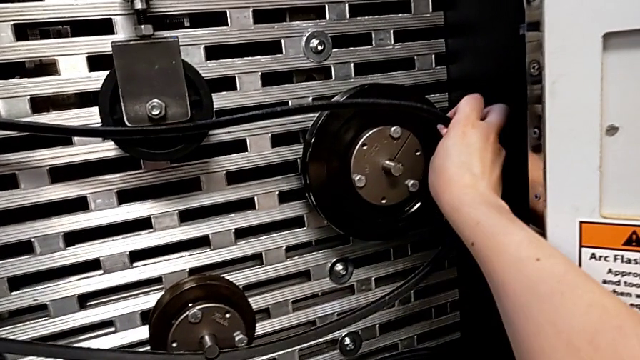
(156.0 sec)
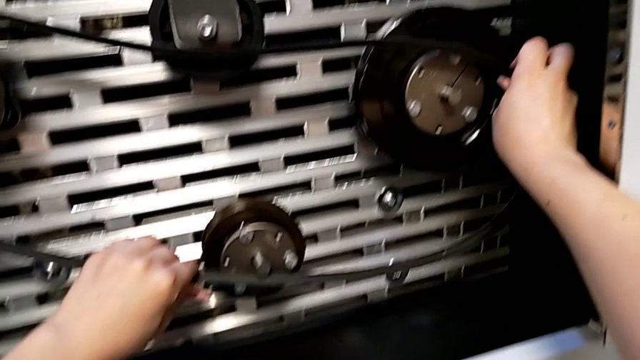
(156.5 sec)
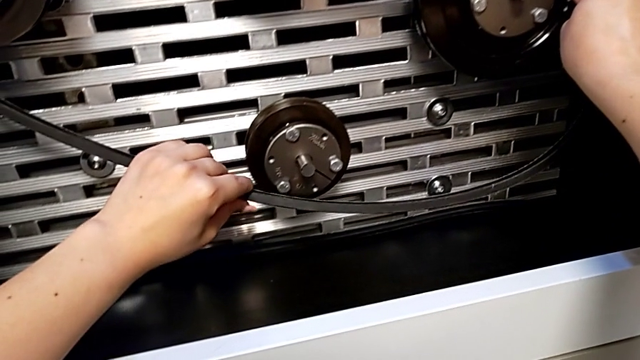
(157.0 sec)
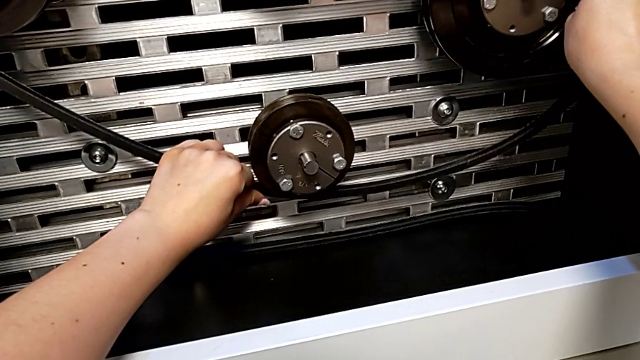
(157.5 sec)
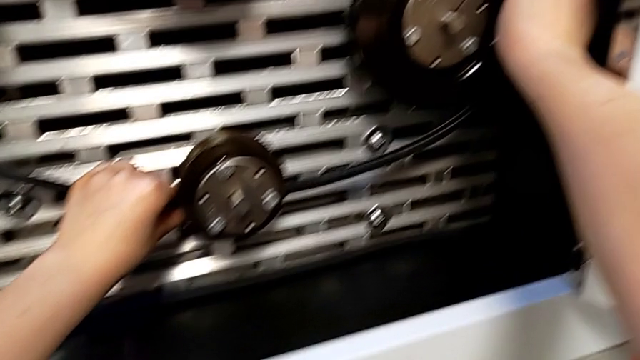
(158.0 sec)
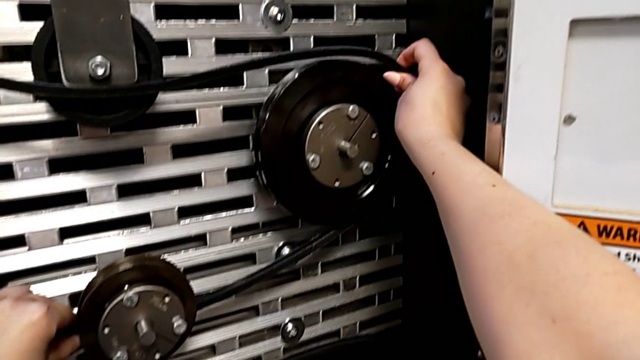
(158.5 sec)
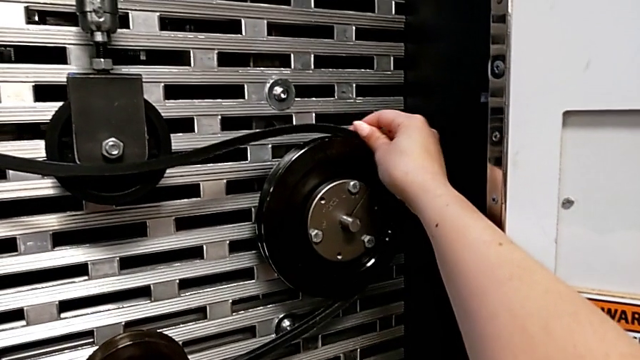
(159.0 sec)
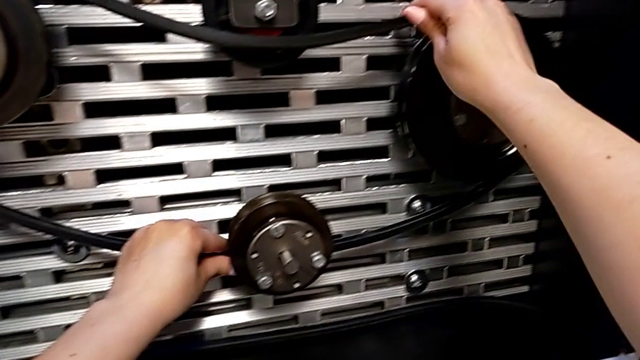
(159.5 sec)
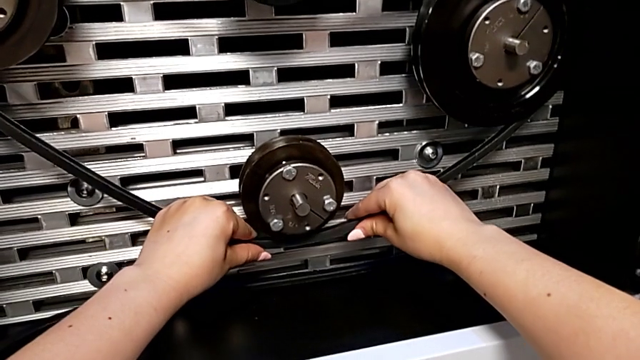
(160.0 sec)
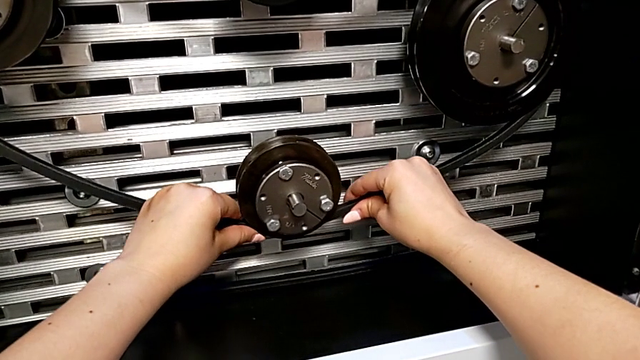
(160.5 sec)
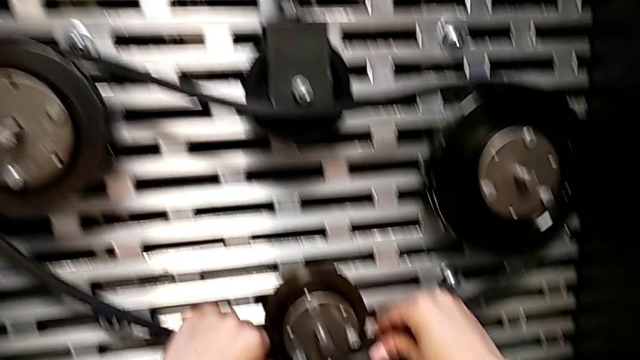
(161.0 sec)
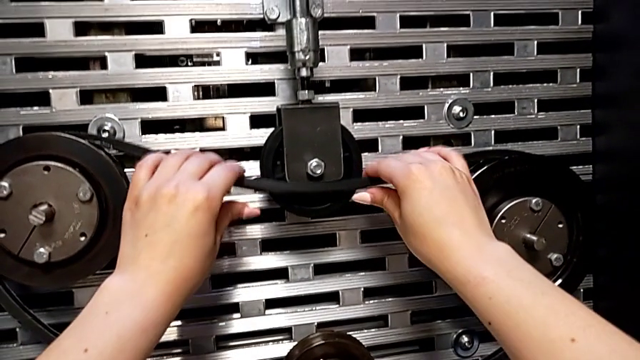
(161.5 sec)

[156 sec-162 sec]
The camera wearer is changing their belt. They keep assembling the damaged belt.

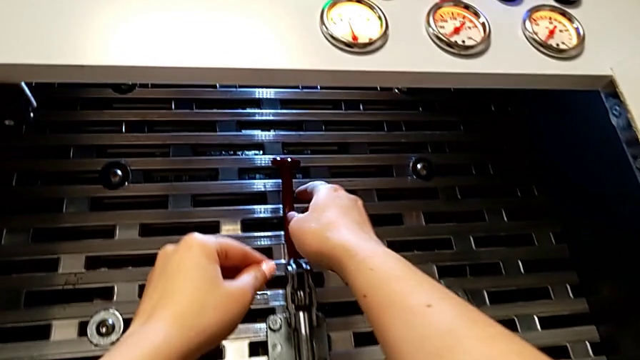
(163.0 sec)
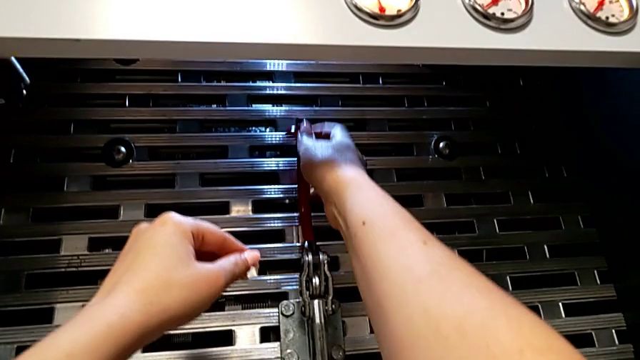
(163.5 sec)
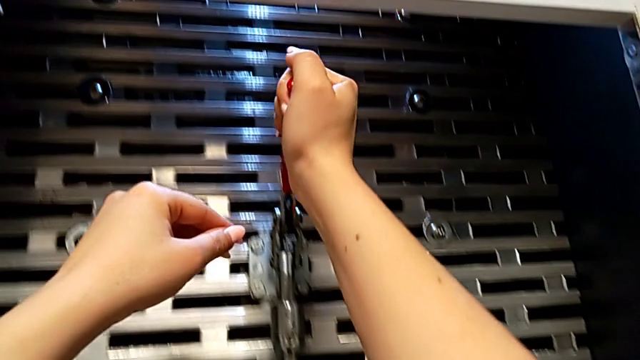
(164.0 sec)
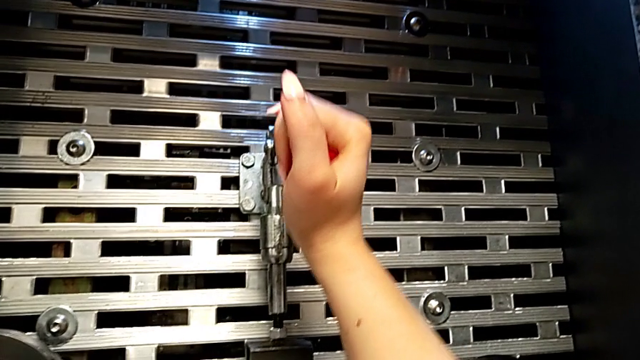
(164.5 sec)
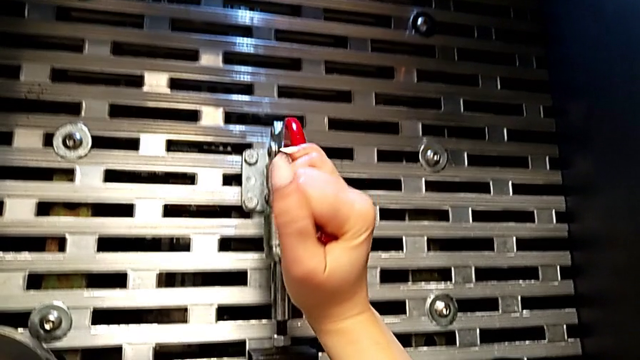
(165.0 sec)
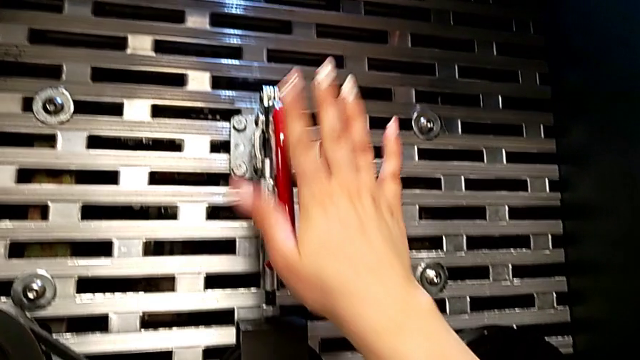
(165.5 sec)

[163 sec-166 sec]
The camera wearer pushes the lever down. They grab the lever and push it.

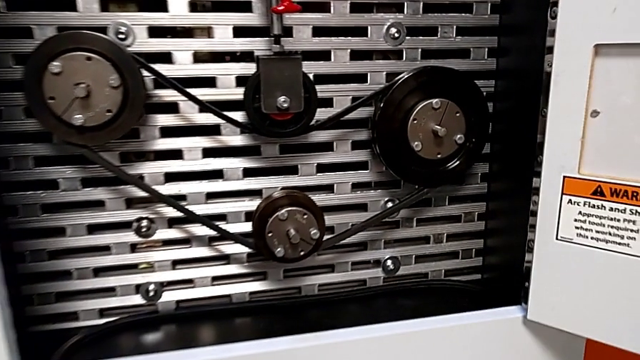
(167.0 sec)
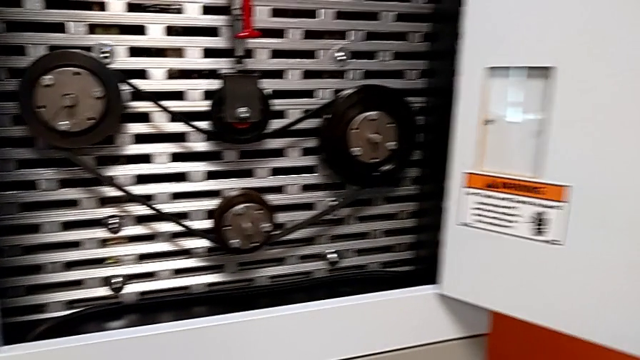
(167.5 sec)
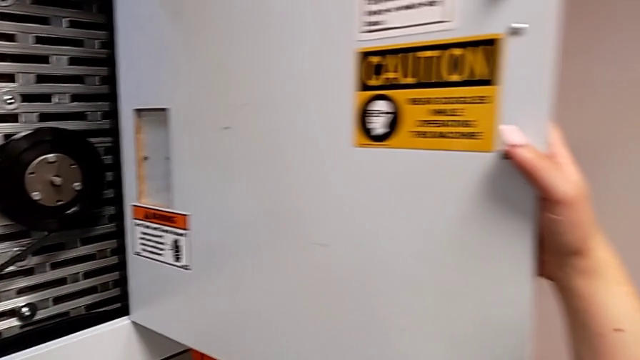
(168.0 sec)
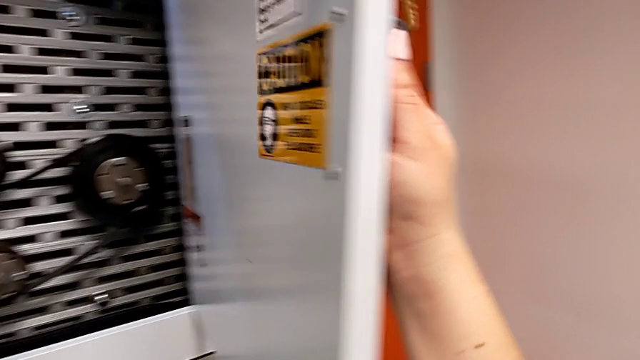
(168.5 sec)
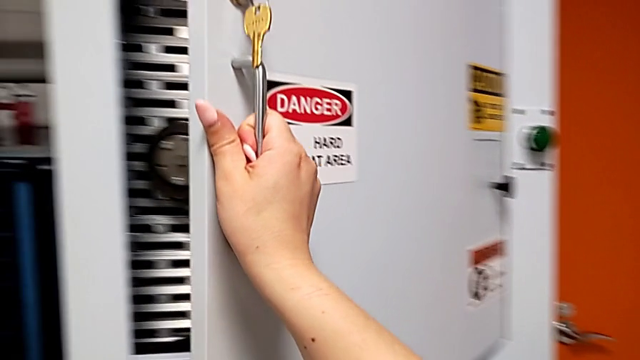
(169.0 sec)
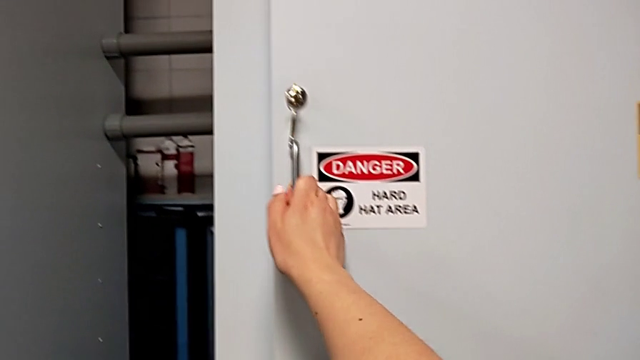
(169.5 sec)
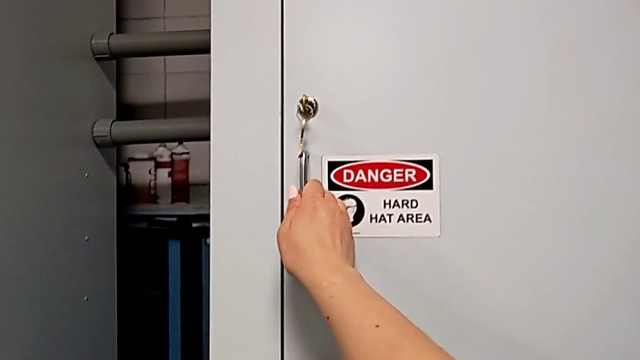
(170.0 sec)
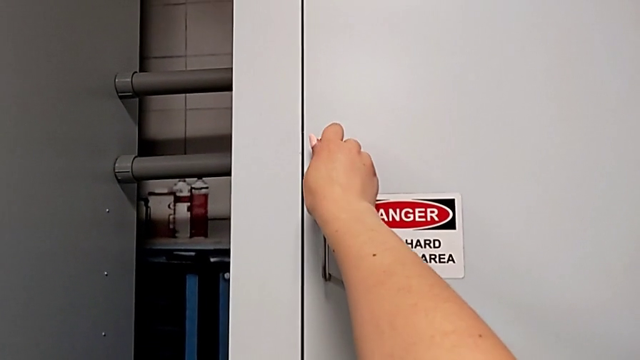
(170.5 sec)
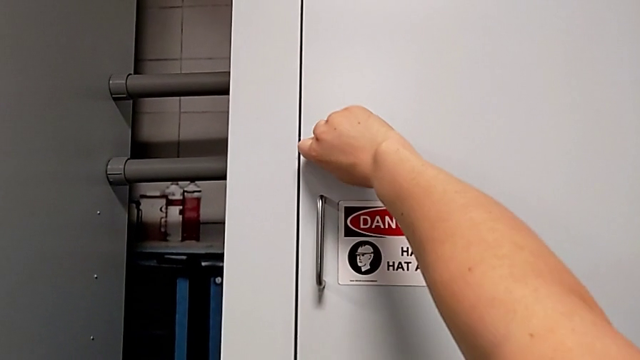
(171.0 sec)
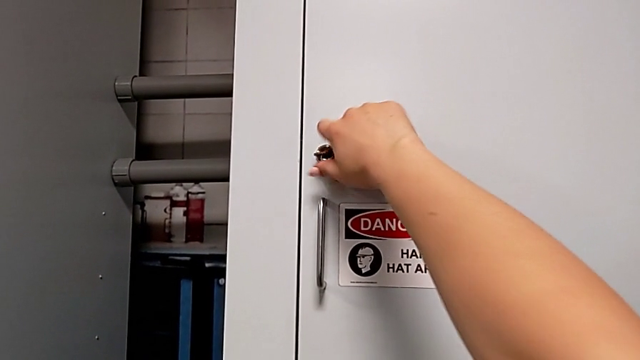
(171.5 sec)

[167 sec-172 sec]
The camera wearer locks the front door. They grab the front panel door, close it and lock it.
